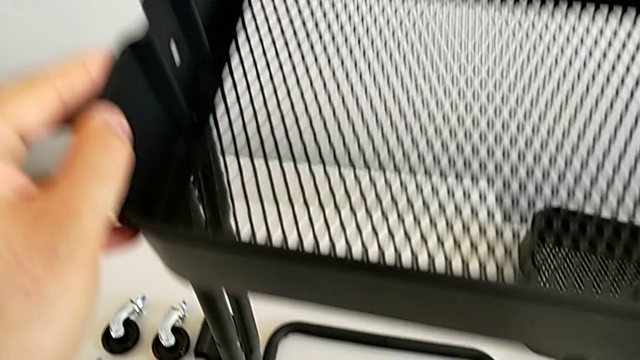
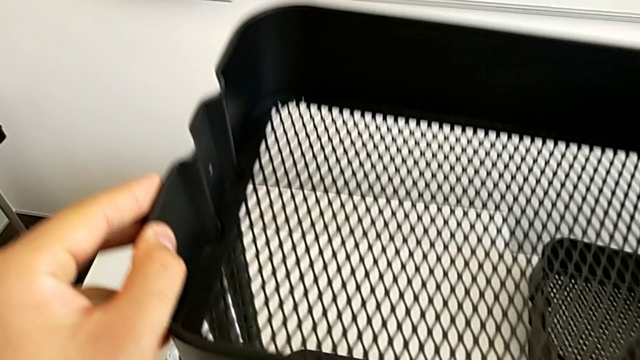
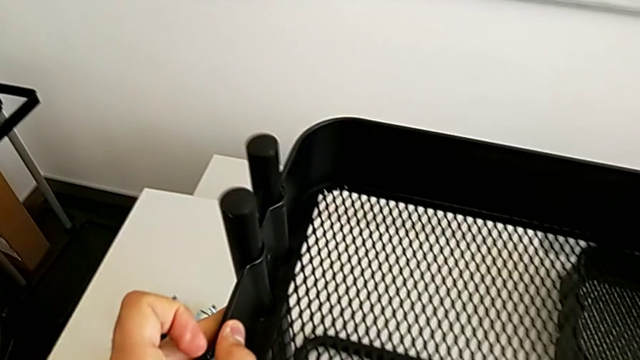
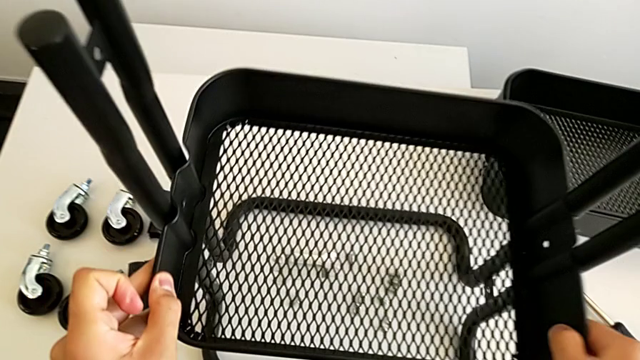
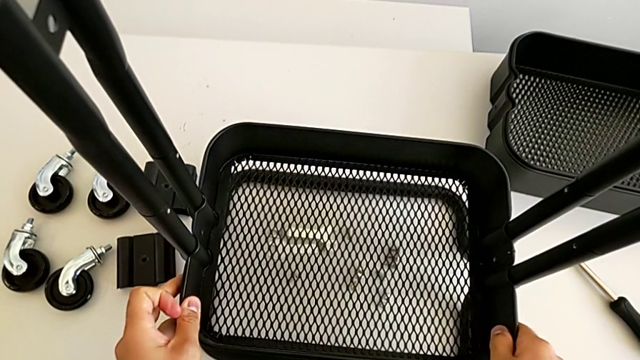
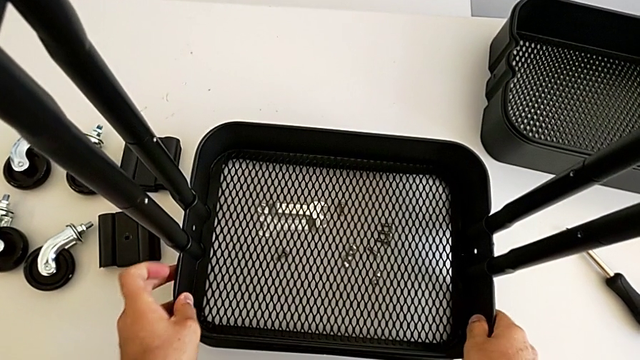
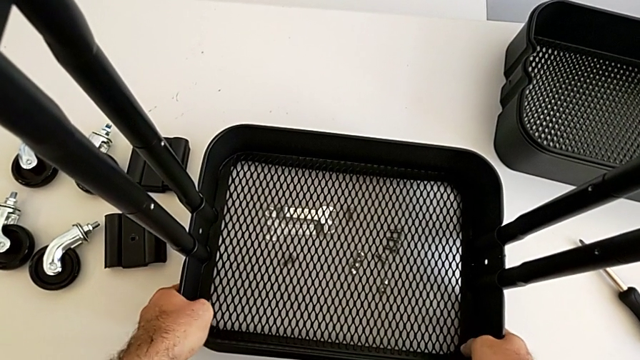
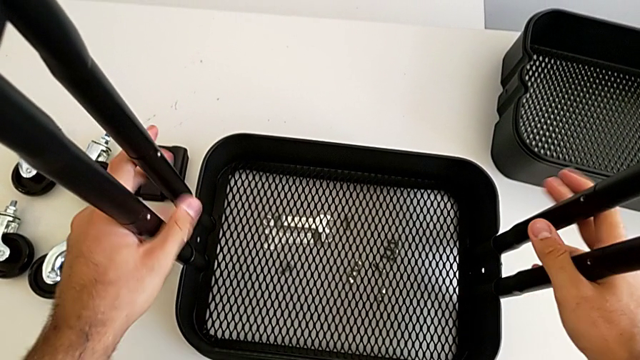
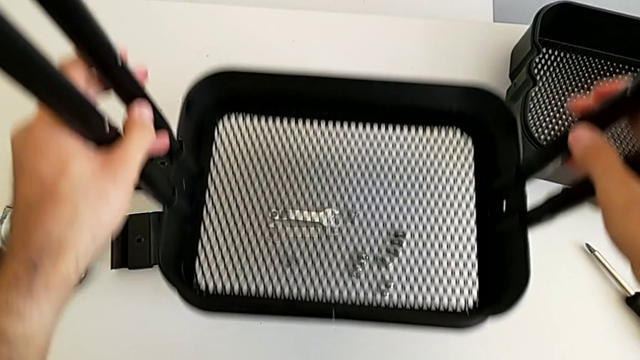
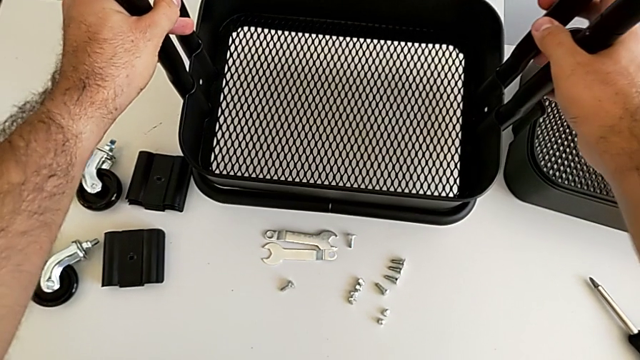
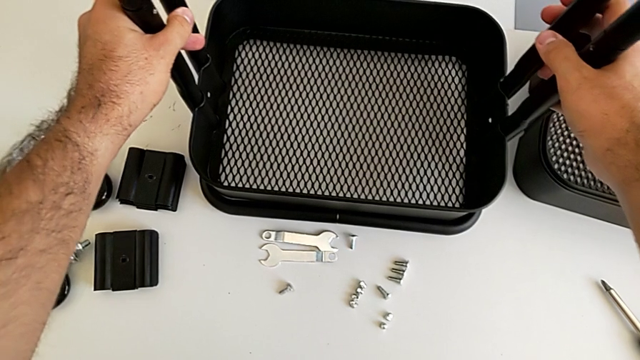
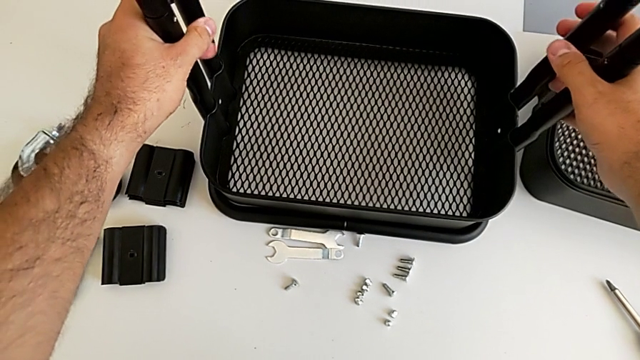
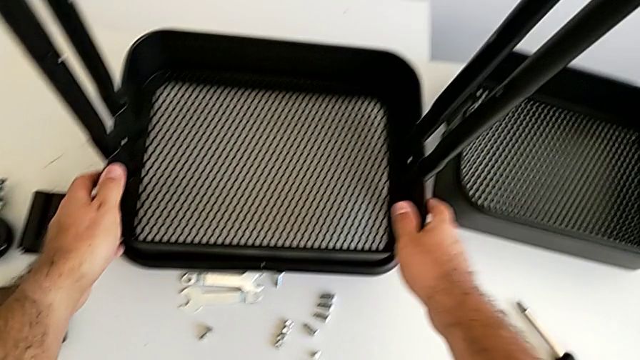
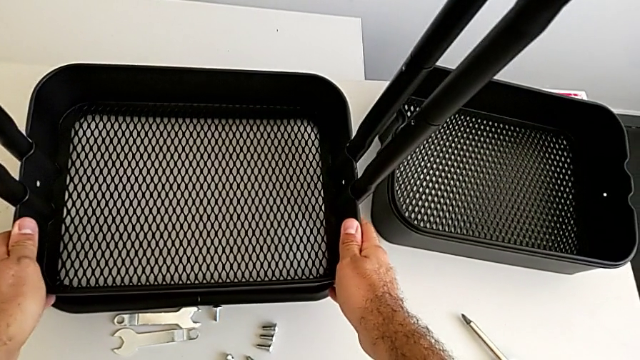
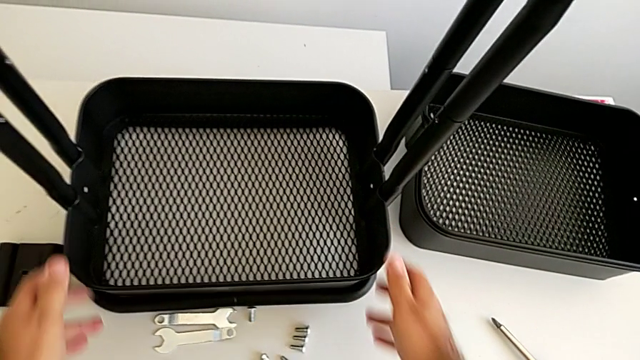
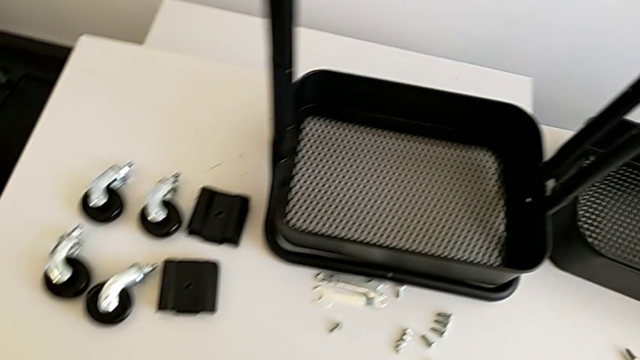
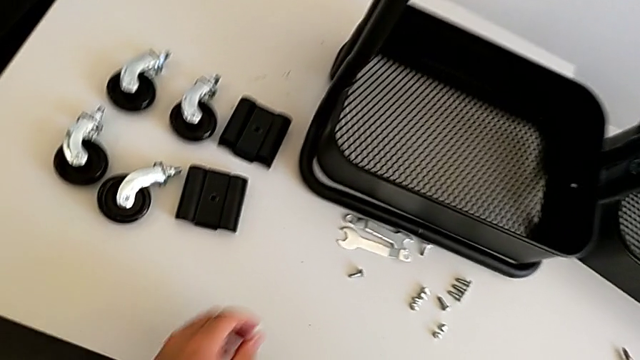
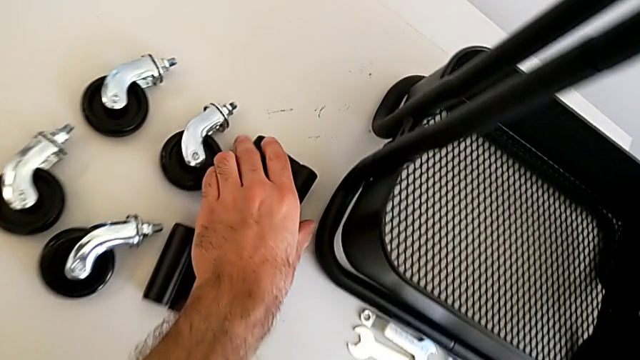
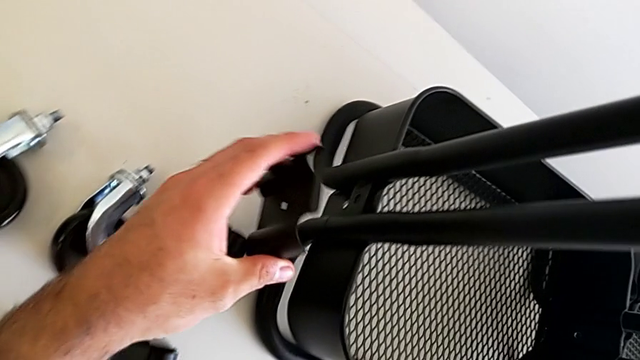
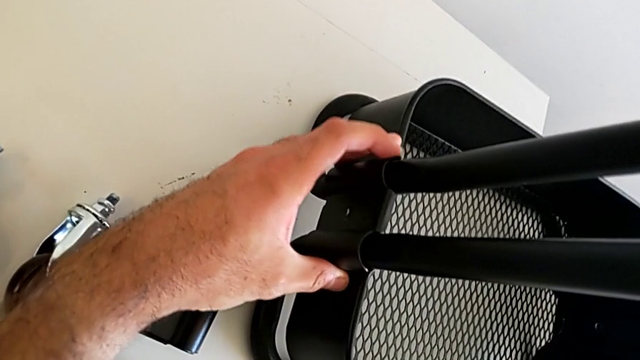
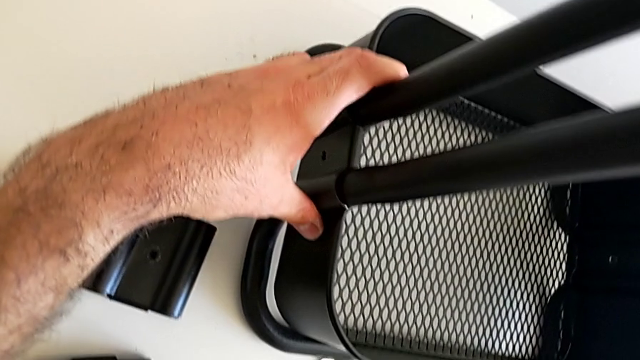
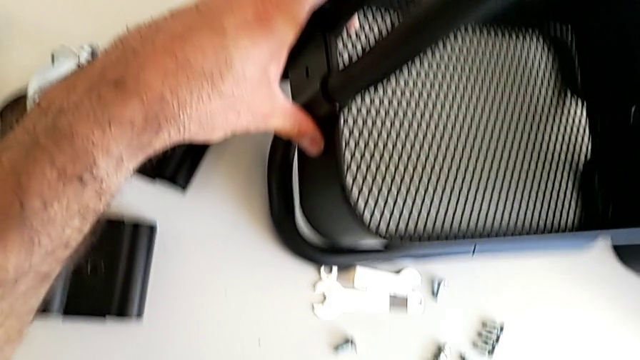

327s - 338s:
The camera wearer is assembling the bottom tray into the sidebar and the base frame. They place the black leg, lift the black grid tray, place it, grab the first bracket and place it.

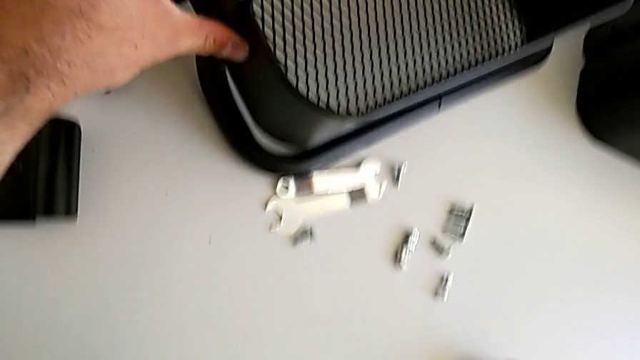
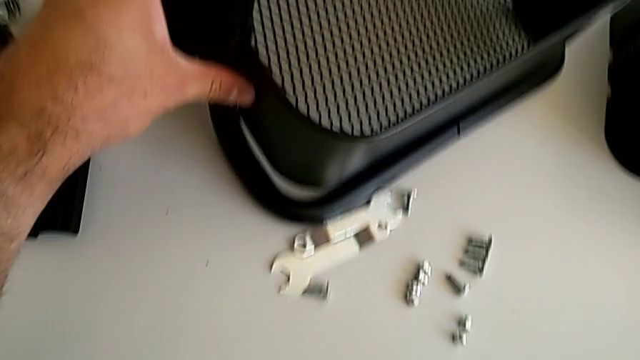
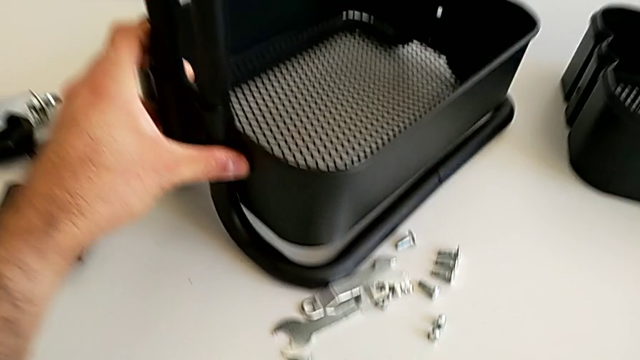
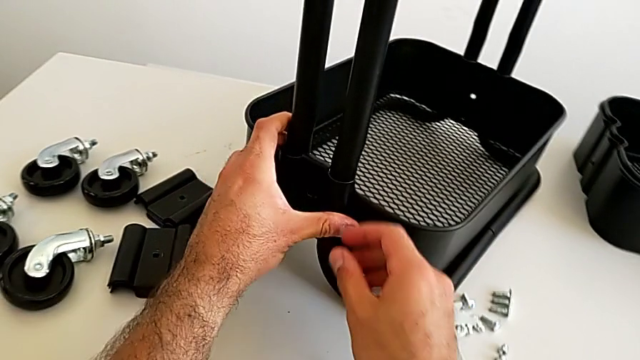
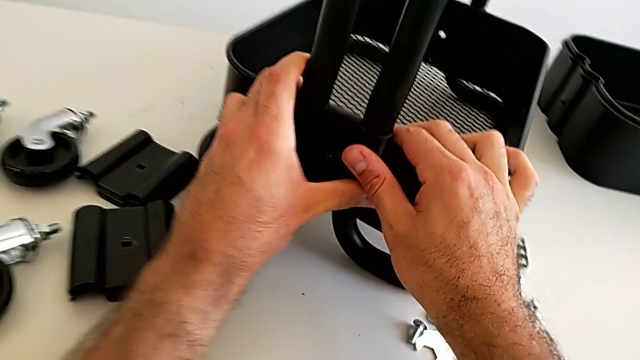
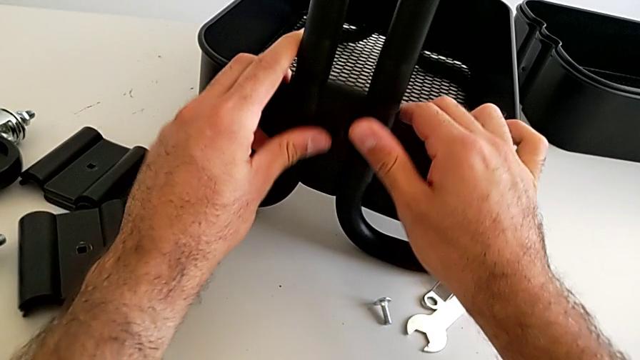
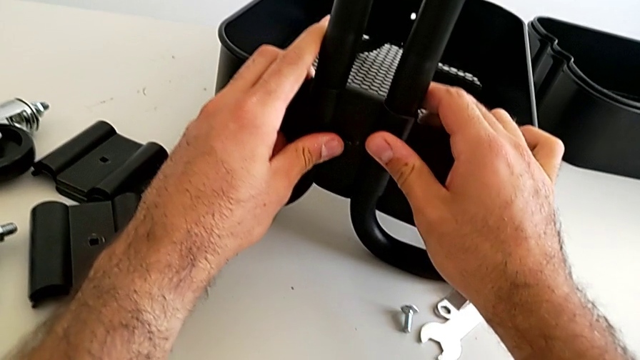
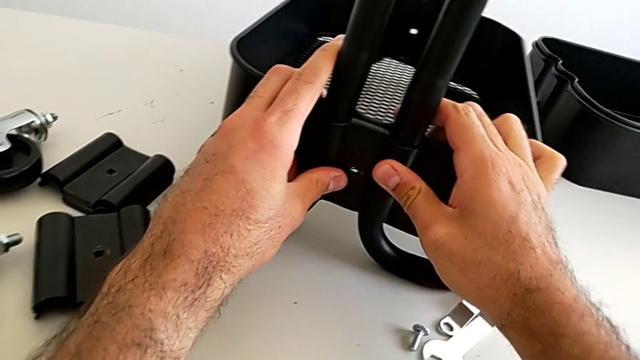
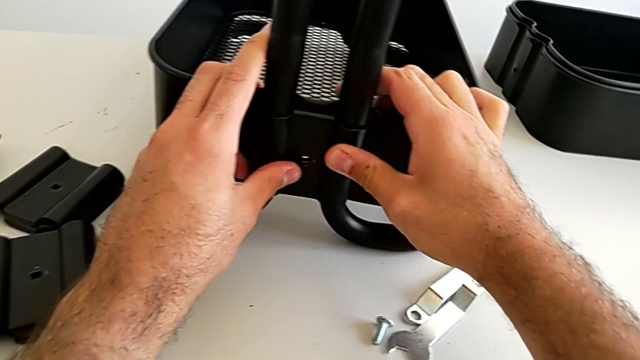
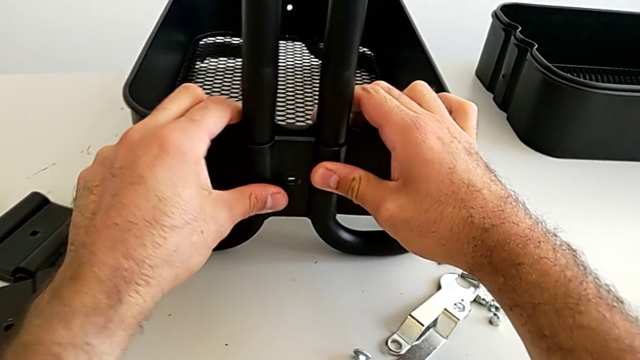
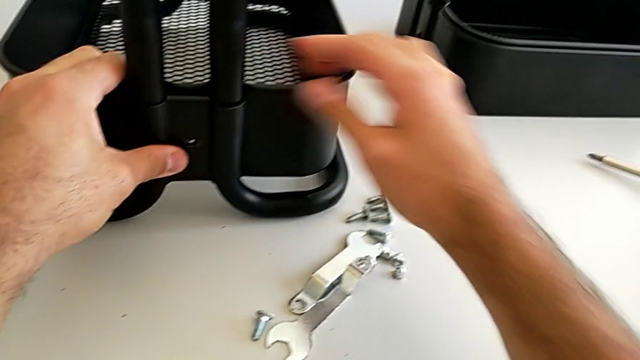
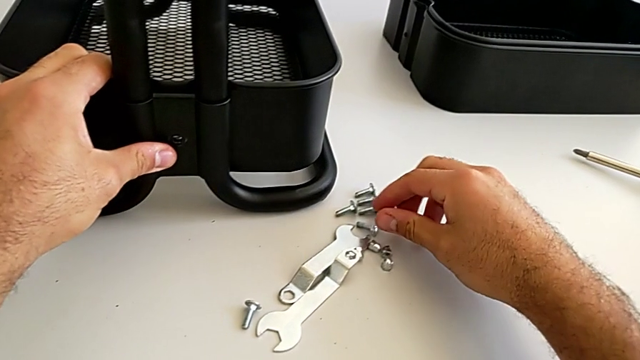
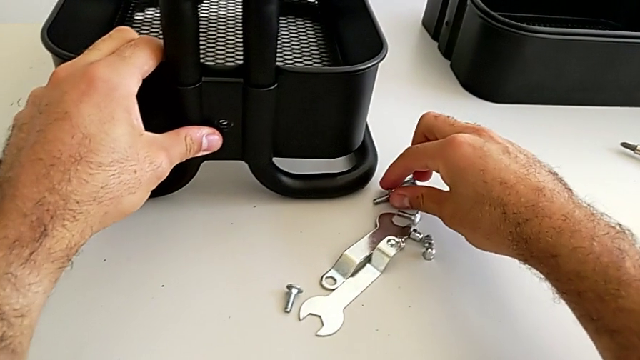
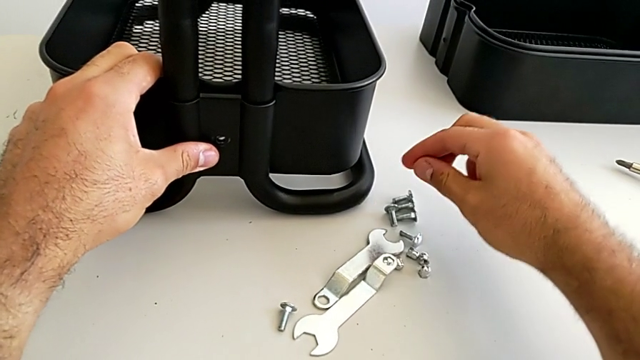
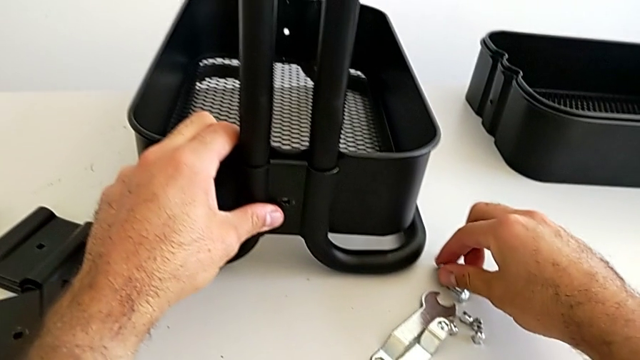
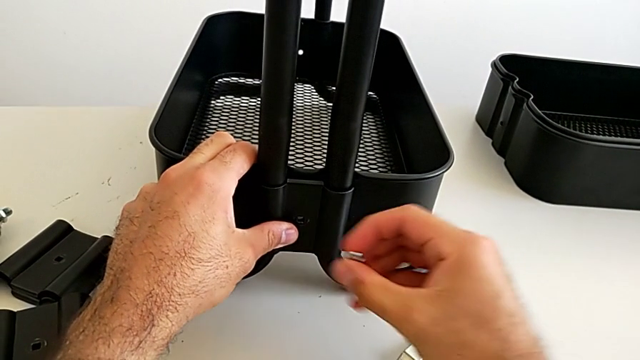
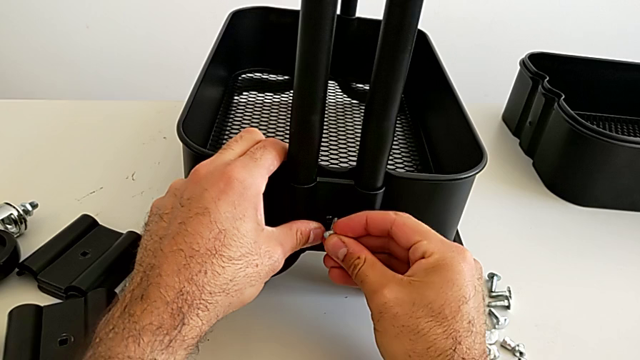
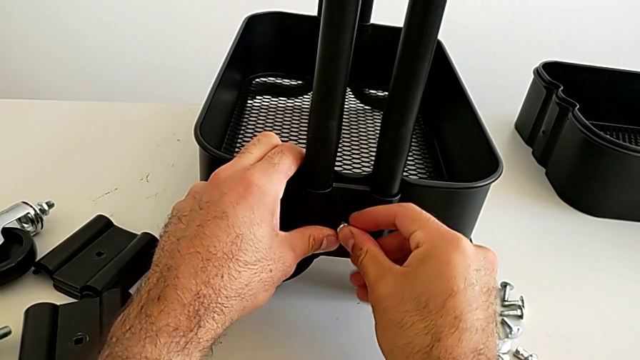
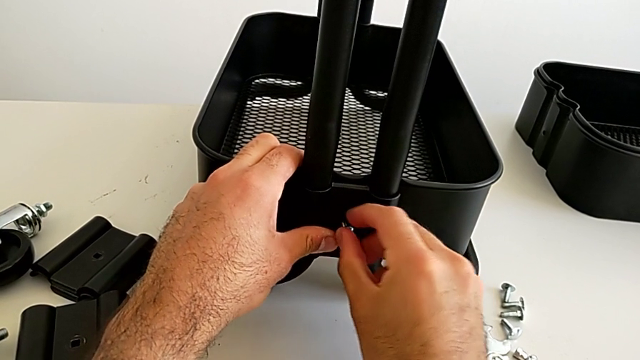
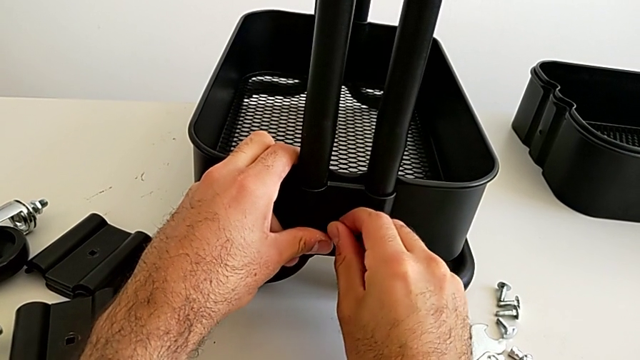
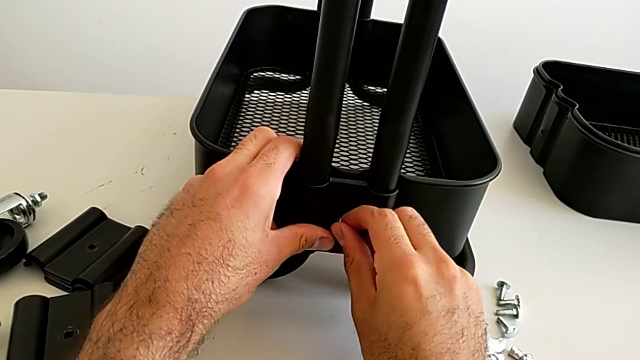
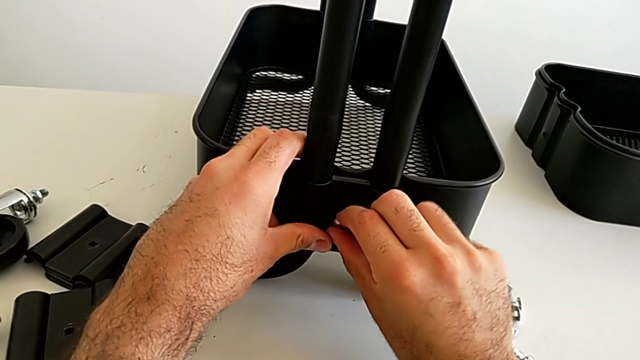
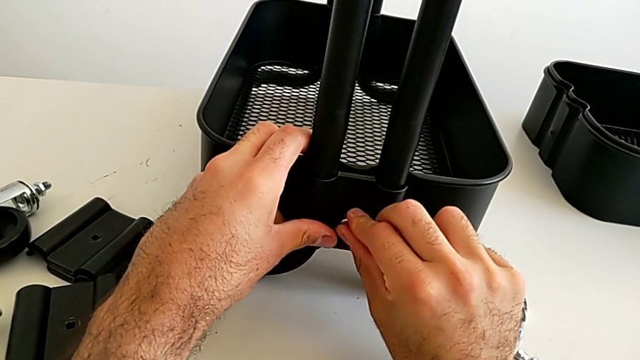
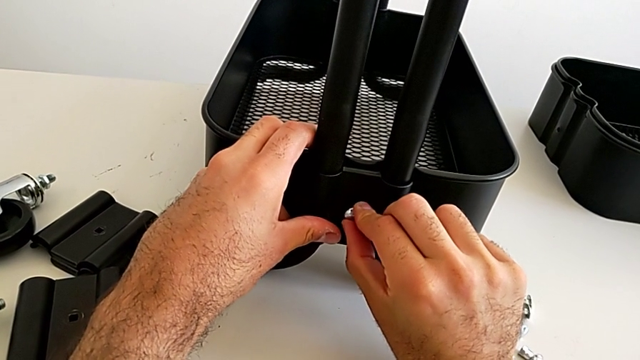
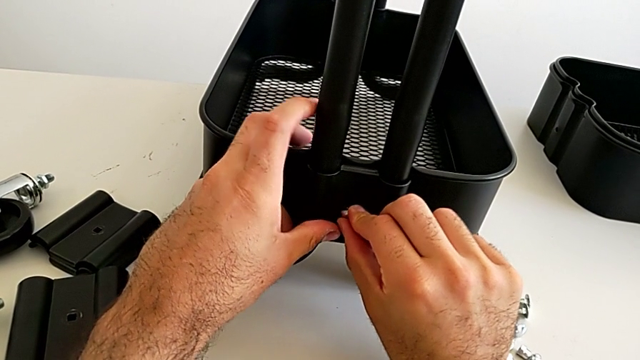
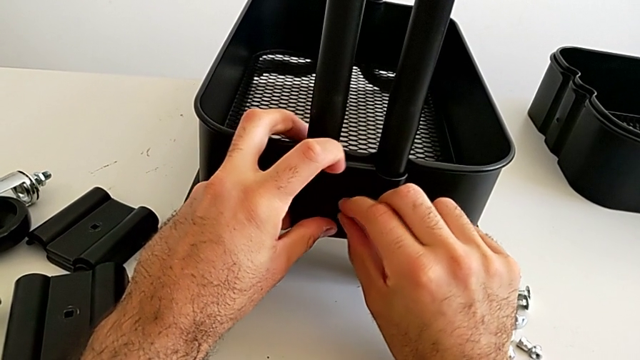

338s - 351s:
The camera wearer is assembling the bottom tray into the sidebar and the base frame. They rotate the black grid tray, grab the first bolt and insert it.
